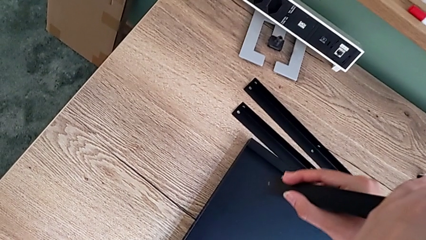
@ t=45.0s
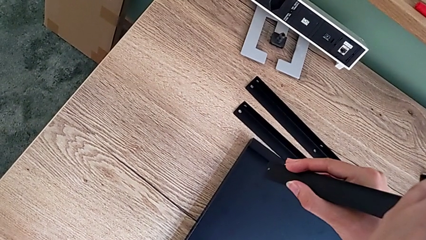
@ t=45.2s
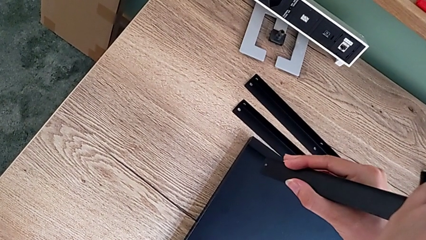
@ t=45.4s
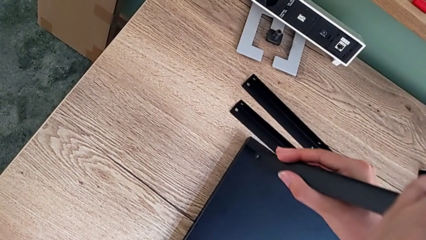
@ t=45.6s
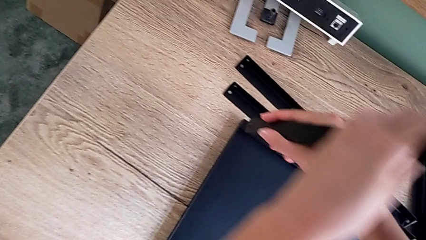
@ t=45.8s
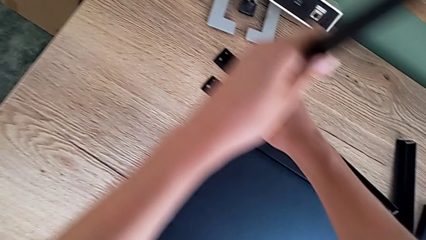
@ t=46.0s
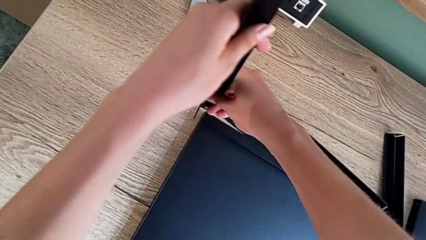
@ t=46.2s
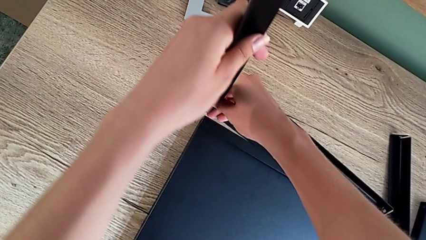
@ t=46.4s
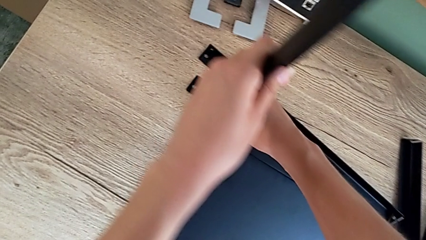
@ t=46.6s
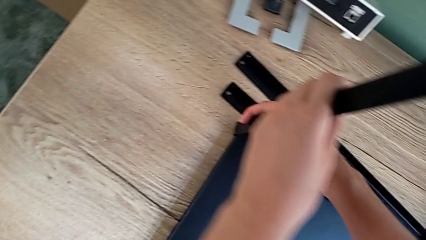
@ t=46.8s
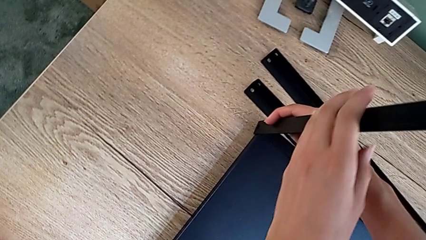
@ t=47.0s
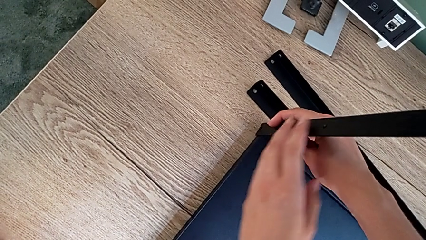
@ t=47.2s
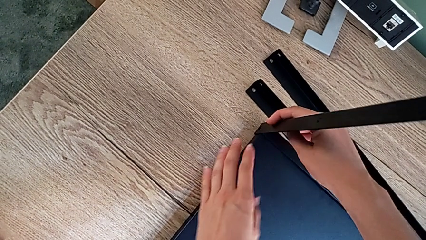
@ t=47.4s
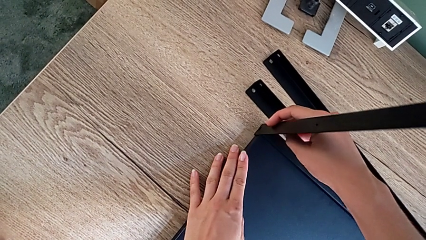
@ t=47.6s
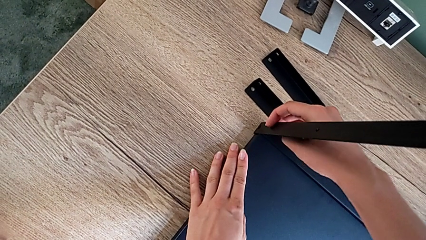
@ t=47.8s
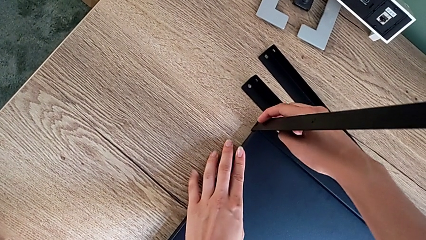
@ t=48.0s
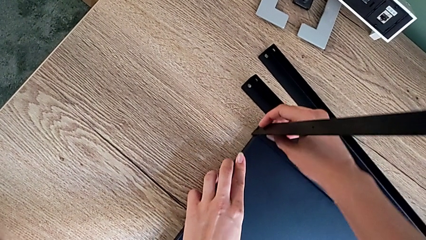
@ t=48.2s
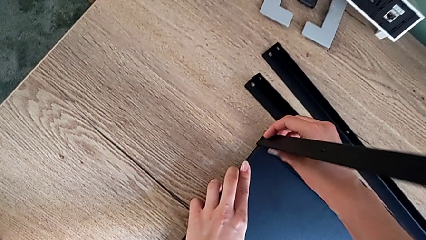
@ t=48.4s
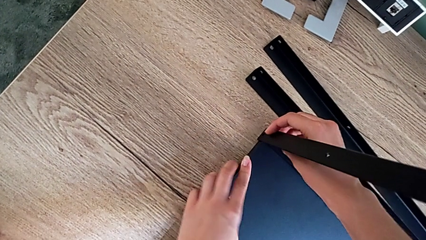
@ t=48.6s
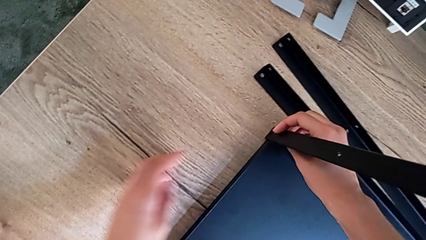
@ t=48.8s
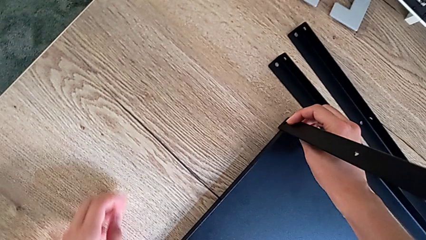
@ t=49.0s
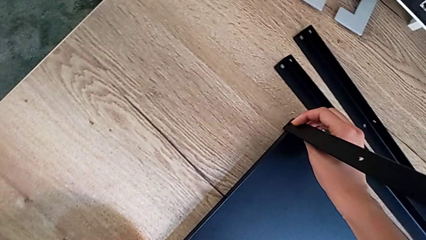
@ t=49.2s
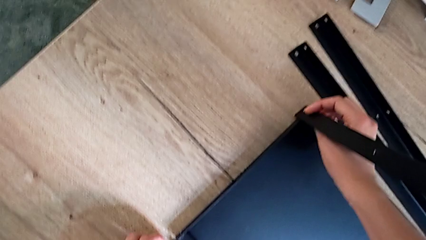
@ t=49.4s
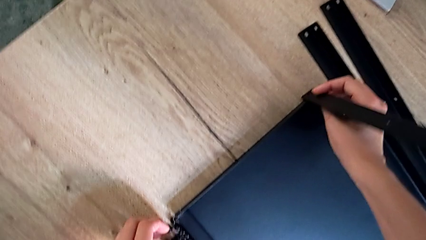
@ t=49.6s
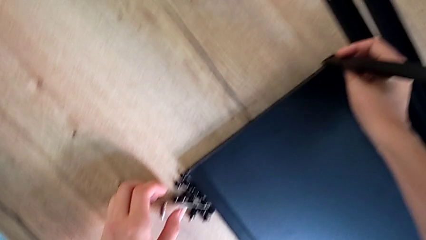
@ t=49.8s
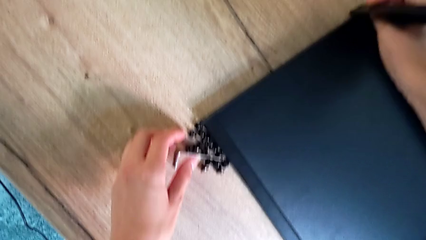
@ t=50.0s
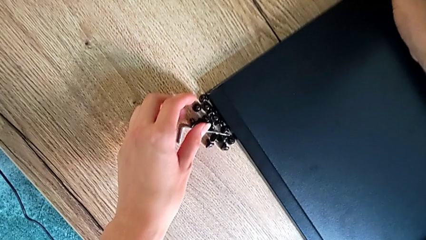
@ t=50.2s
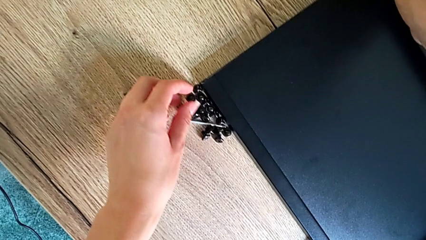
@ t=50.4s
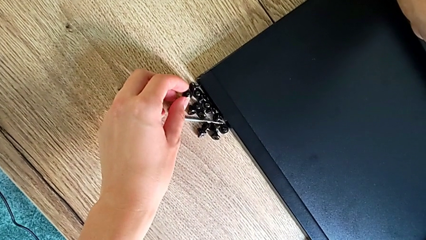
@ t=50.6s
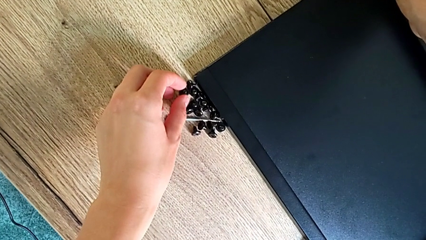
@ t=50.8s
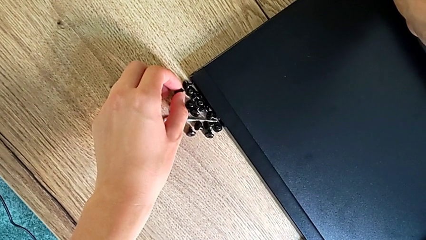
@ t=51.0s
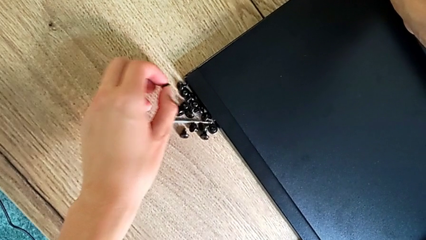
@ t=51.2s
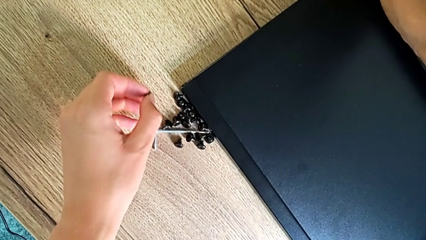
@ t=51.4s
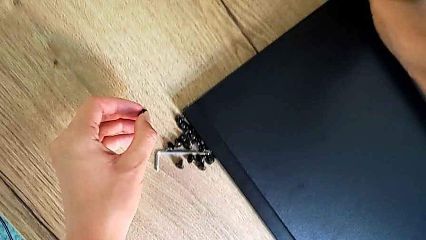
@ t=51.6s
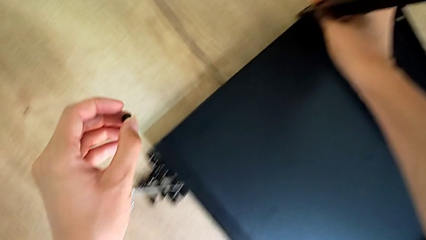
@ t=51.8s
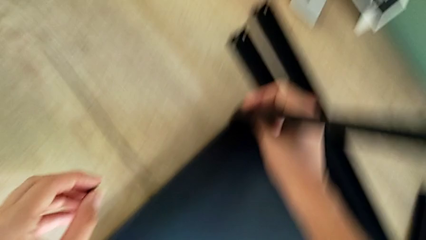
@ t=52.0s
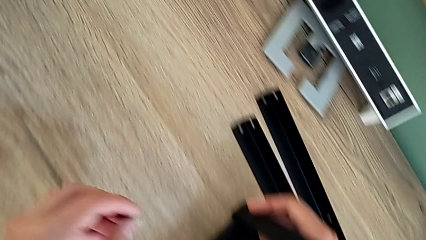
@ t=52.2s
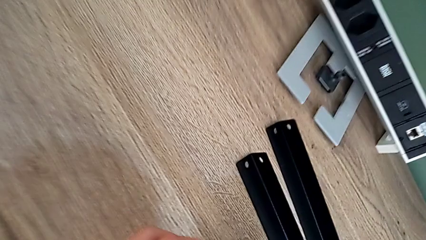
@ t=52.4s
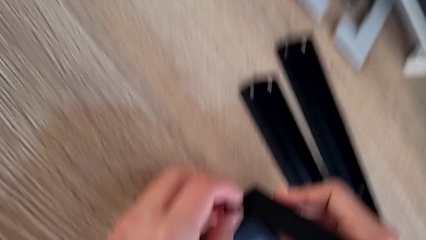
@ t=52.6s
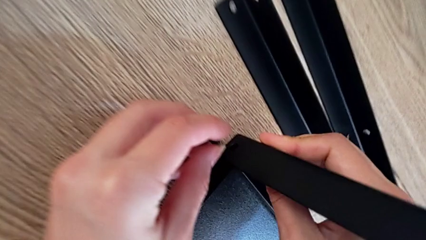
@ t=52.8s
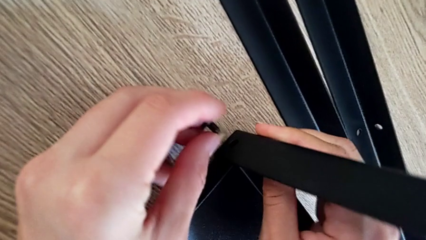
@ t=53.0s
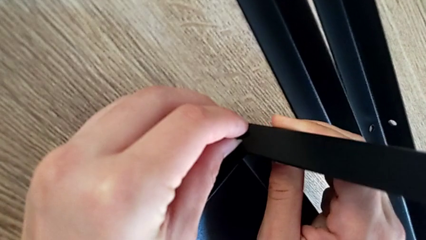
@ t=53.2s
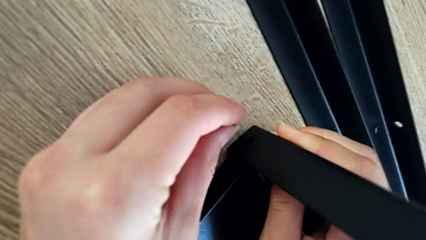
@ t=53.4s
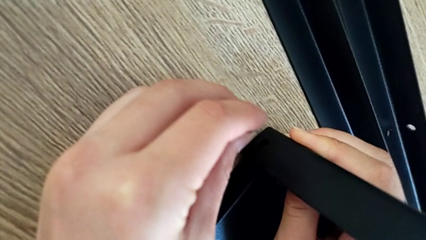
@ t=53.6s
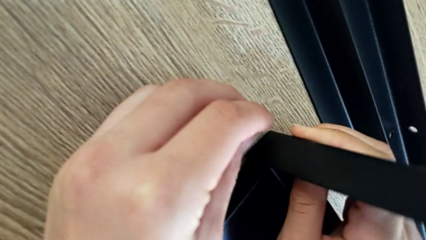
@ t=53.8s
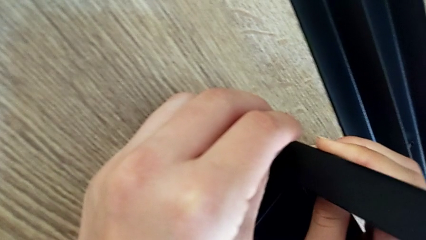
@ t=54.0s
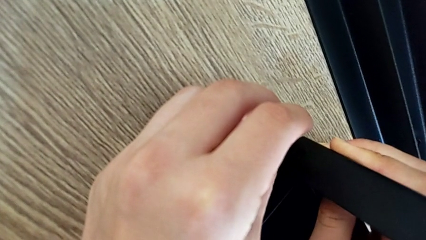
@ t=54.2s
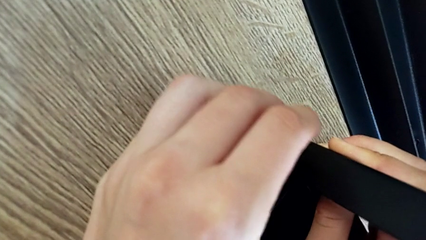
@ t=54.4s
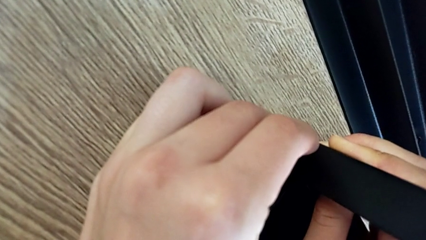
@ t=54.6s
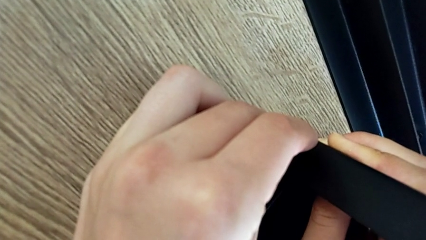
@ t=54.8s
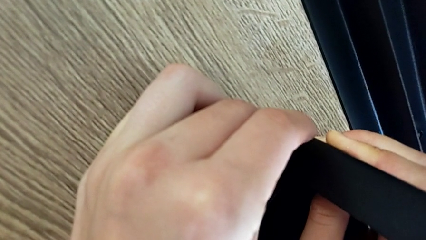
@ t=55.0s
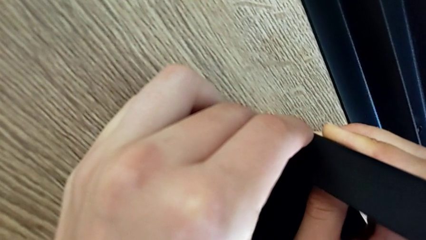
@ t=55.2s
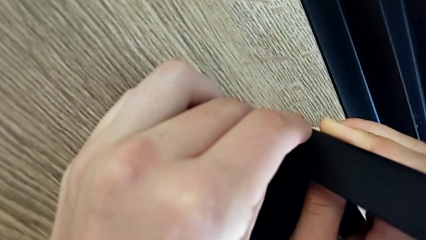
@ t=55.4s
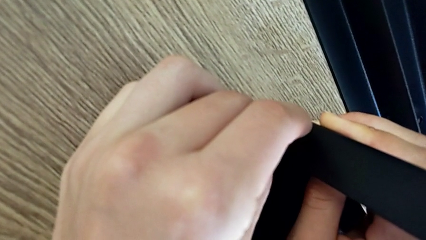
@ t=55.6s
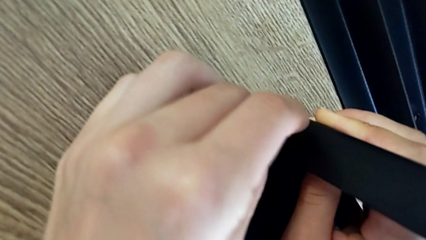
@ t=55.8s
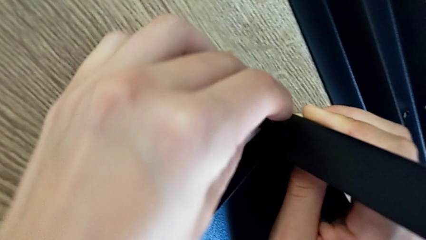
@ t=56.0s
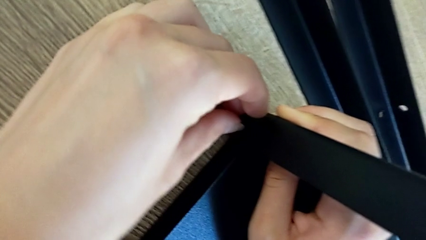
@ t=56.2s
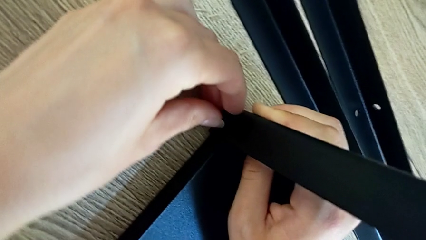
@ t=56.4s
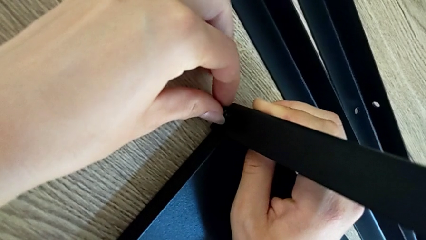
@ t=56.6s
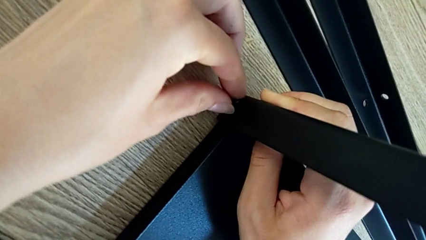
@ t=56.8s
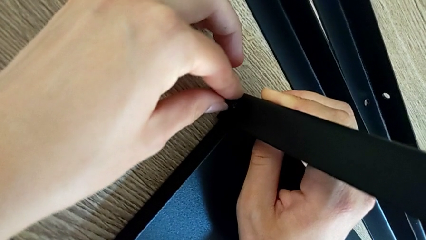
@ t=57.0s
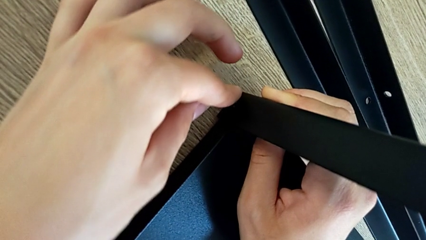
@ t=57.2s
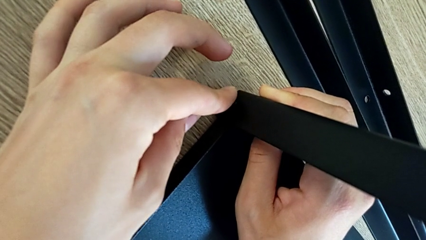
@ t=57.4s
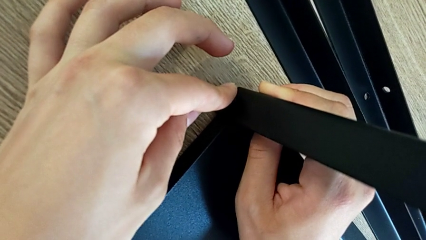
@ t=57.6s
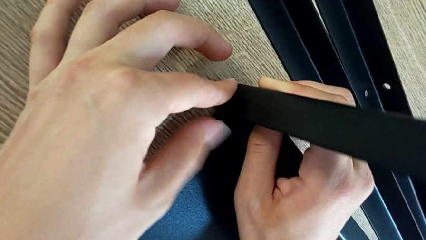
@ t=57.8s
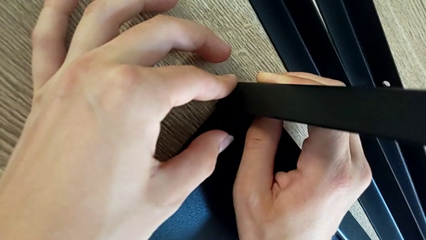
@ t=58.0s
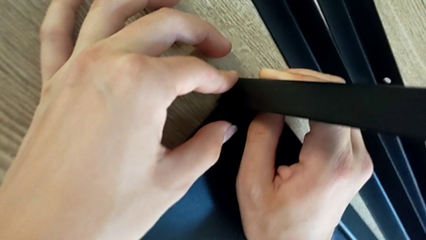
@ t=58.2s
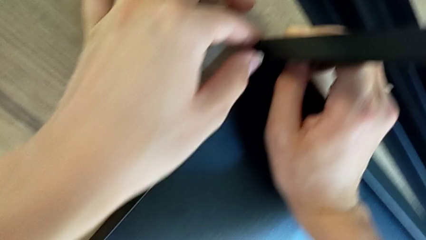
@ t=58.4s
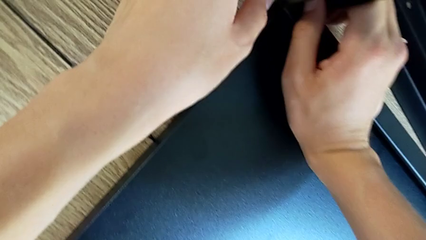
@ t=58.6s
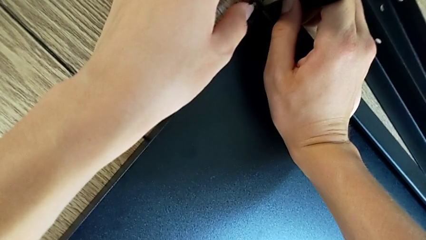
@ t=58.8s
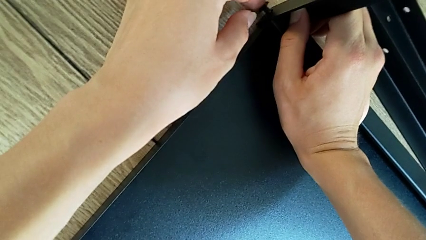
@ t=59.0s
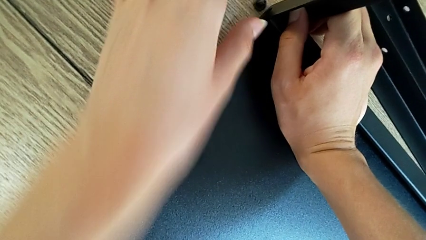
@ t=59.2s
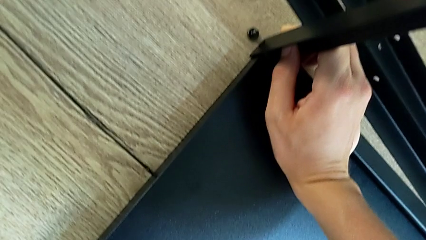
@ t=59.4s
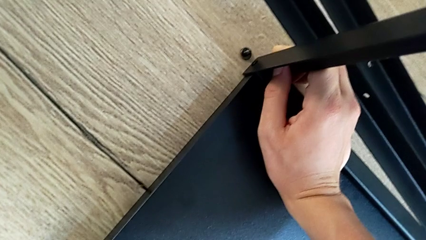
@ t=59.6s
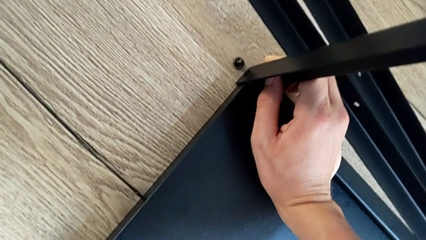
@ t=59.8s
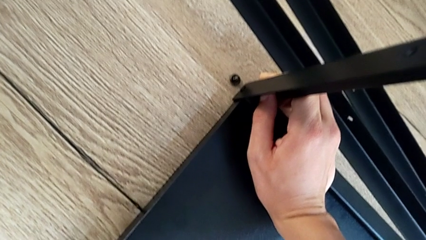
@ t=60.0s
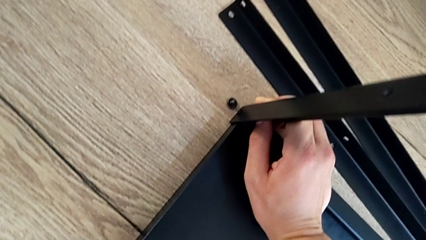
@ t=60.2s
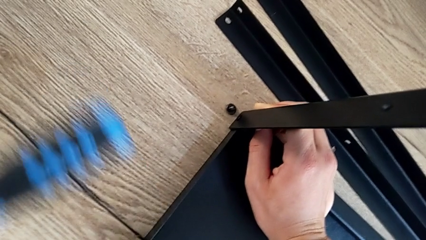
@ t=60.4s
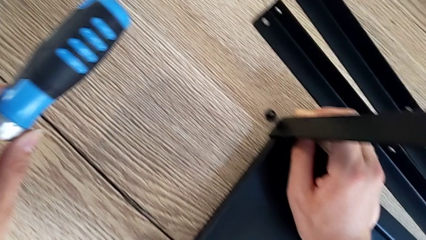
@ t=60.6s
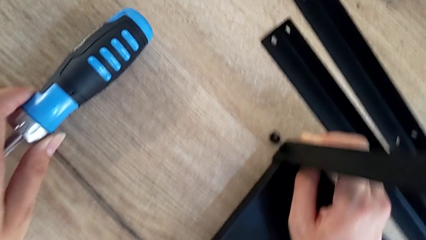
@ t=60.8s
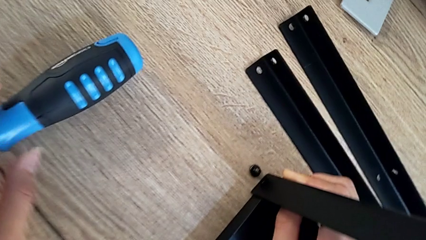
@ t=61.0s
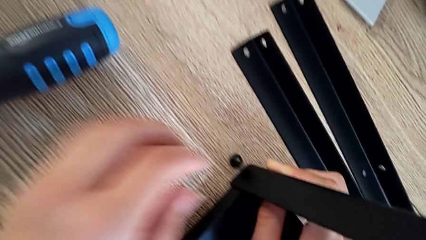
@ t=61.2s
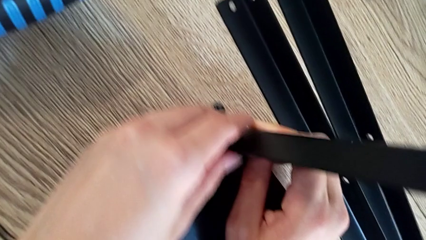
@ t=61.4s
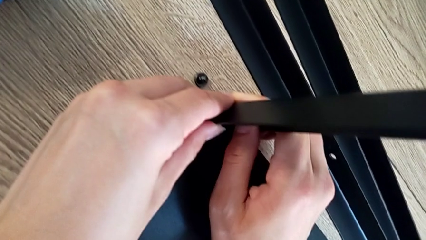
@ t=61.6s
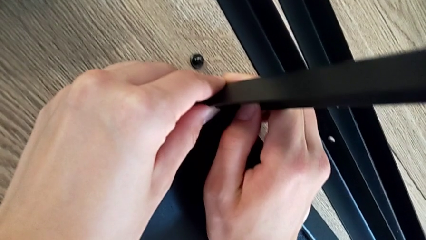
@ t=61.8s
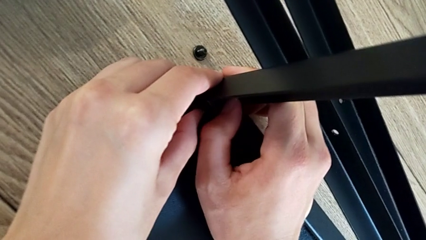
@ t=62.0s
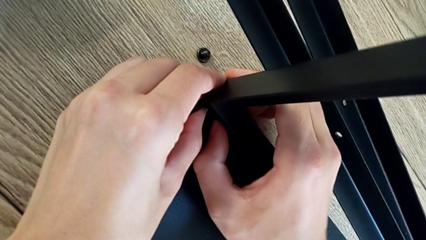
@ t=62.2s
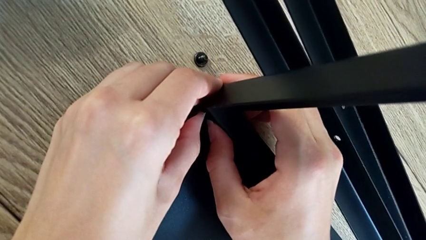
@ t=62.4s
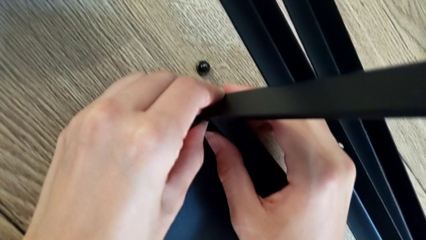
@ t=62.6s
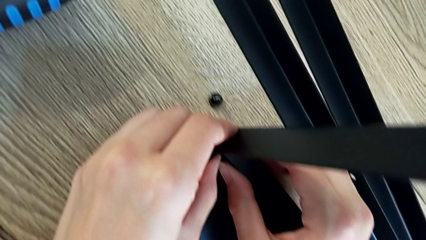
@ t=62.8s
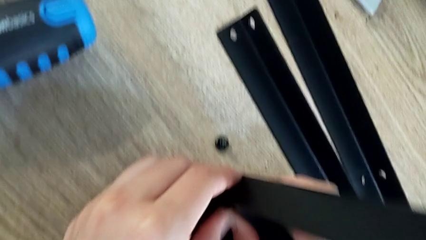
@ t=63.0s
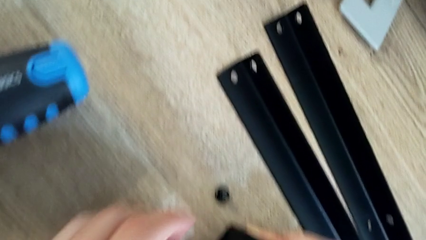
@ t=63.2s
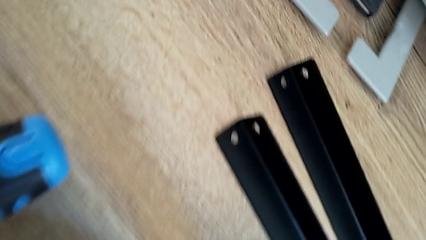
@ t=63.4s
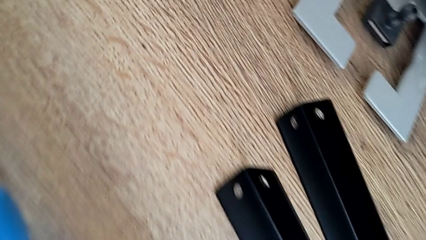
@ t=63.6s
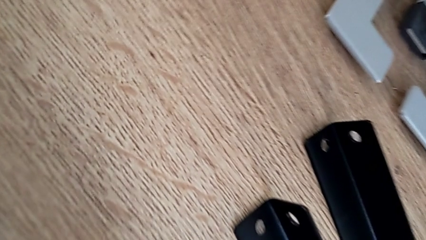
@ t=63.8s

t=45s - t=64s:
The camera wearer is assembling the first leg onto the shelf. They align the both leg, grab the small hex socket head, insert the little hex socket head and align the both leg.
